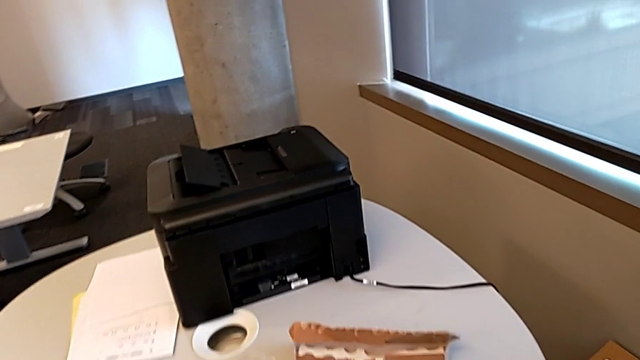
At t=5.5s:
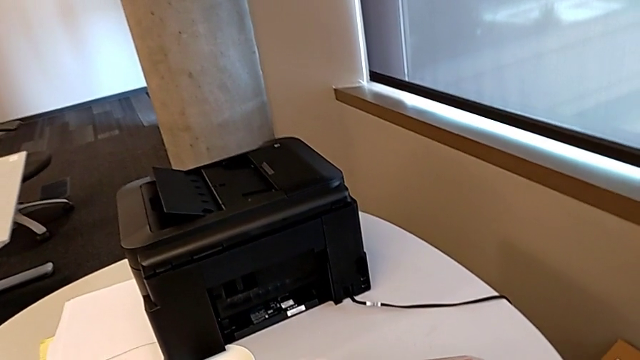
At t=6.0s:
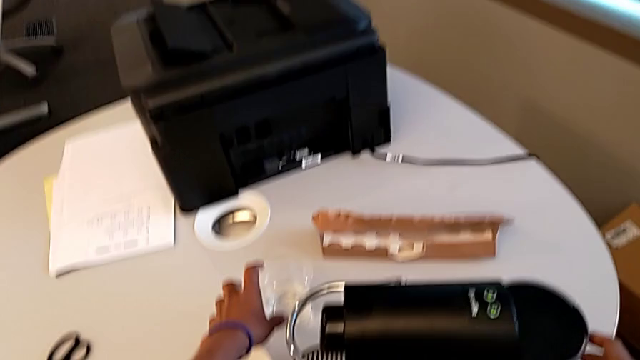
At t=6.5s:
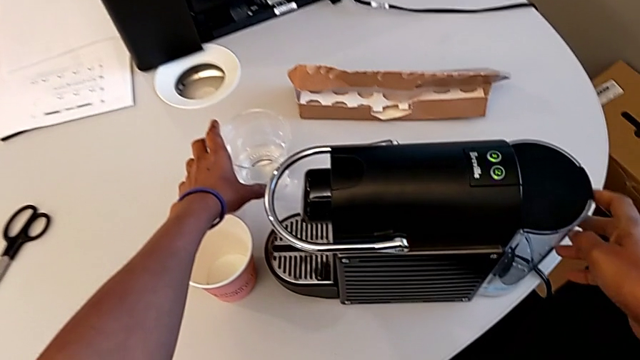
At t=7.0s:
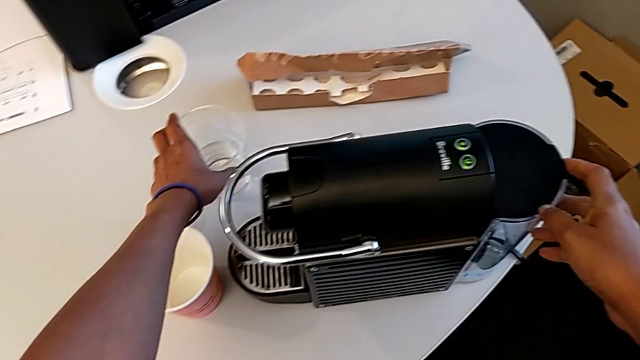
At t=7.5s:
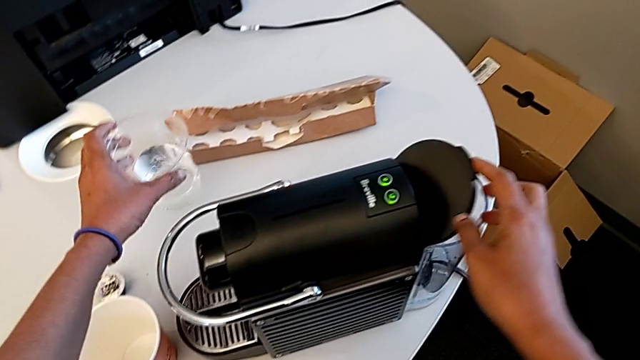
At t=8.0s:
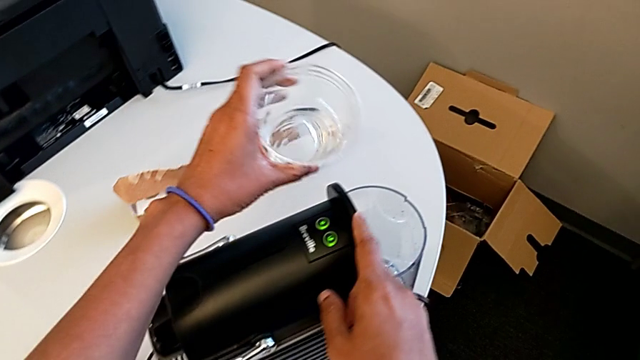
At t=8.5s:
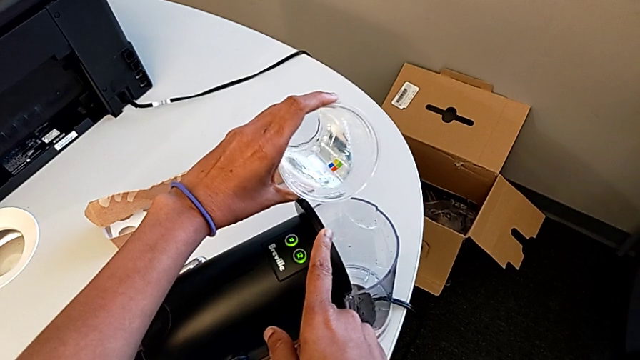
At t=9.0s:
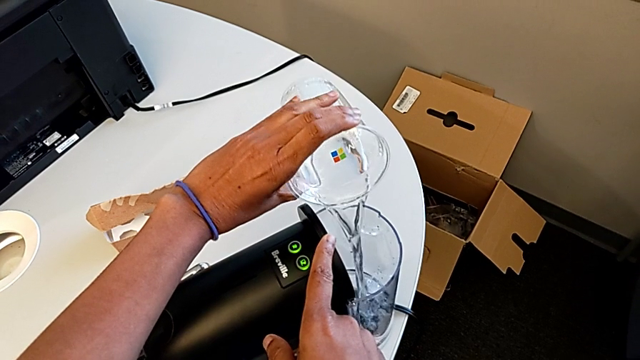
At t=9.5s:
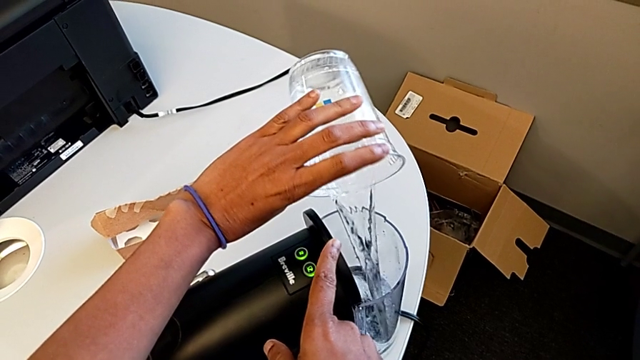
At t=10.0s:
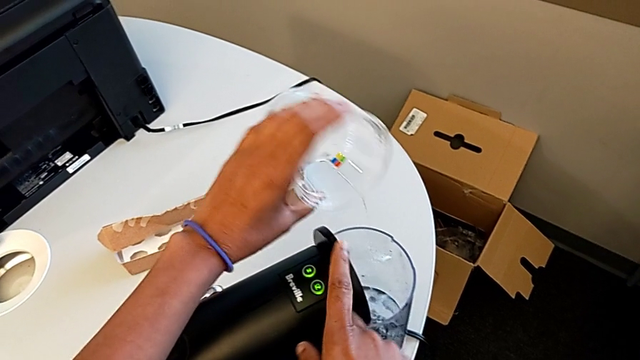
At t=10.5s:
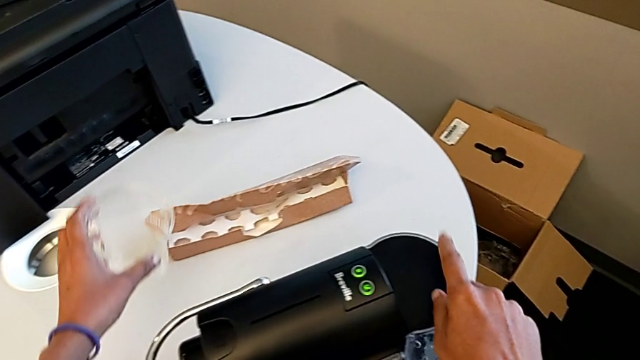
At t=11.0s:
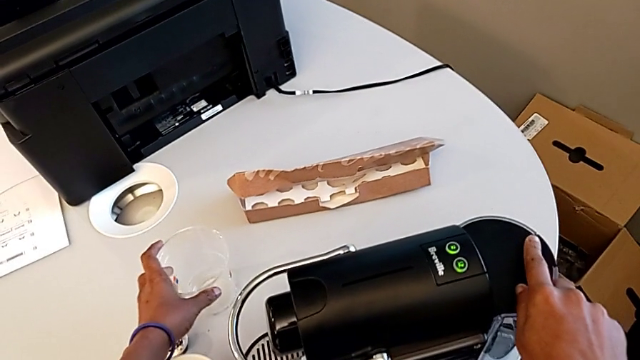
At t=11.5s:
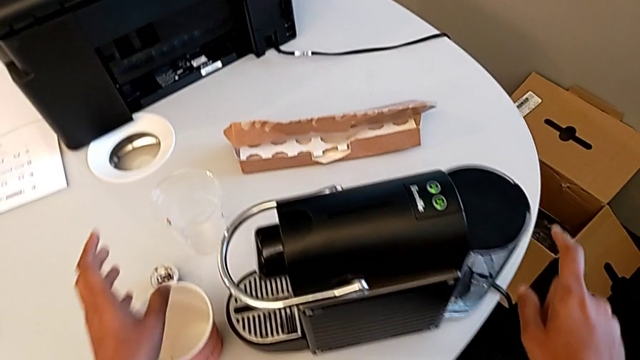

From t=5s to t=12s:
The camera wearer adds water to the capsule coffee machine. They grab the glass, pour the water and place the cup.

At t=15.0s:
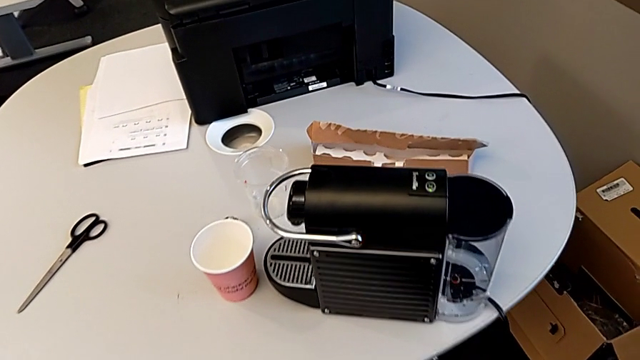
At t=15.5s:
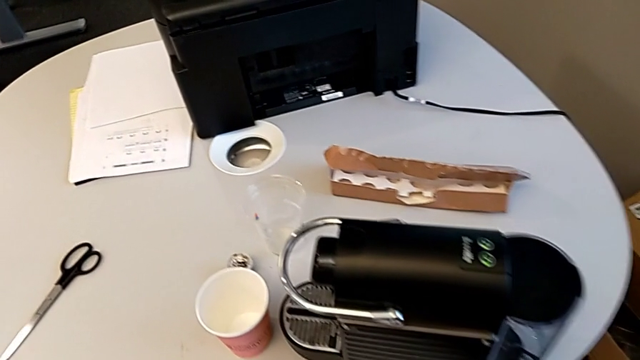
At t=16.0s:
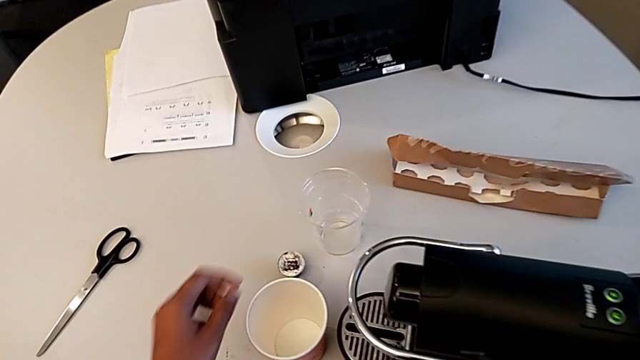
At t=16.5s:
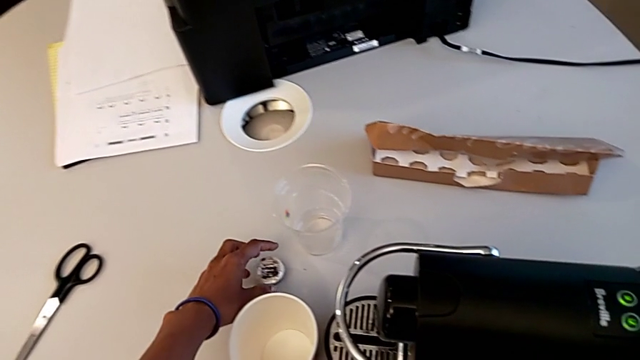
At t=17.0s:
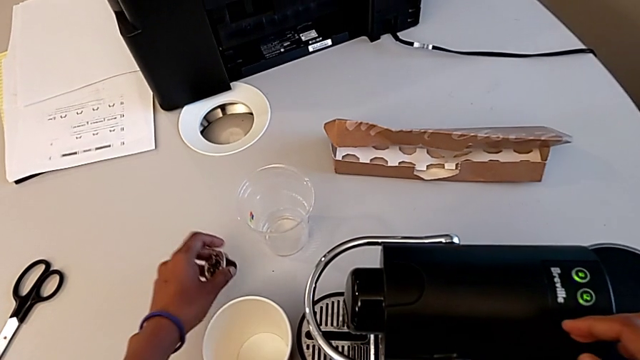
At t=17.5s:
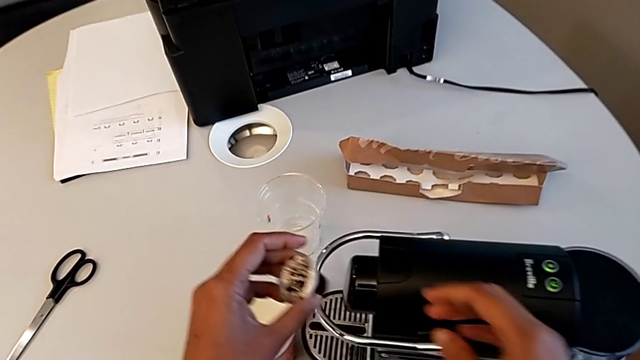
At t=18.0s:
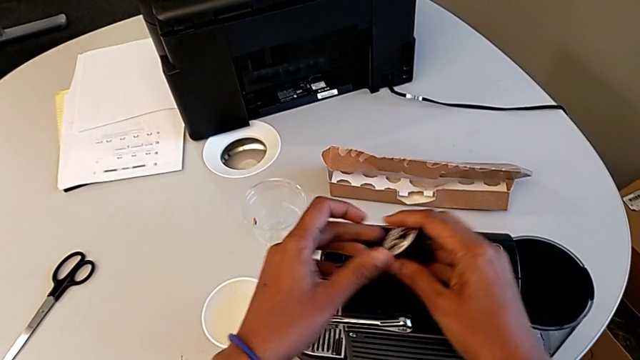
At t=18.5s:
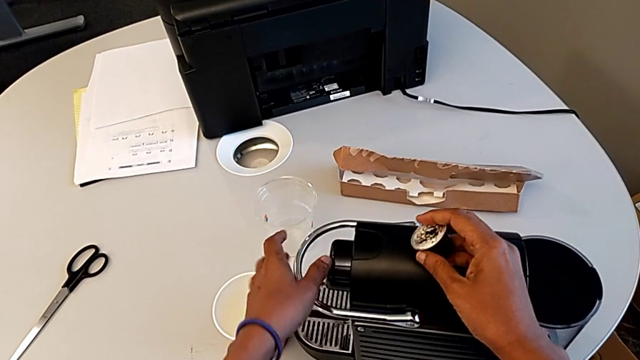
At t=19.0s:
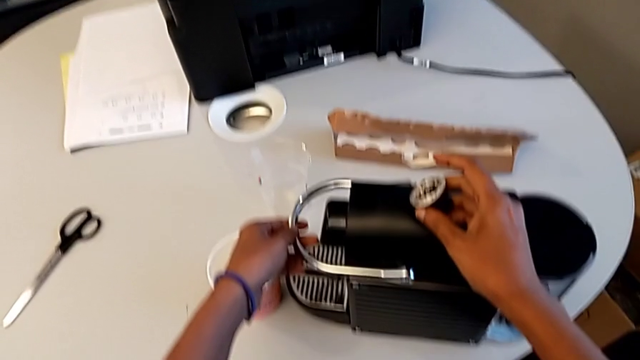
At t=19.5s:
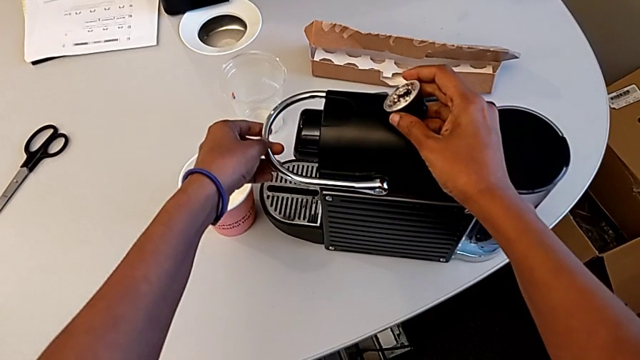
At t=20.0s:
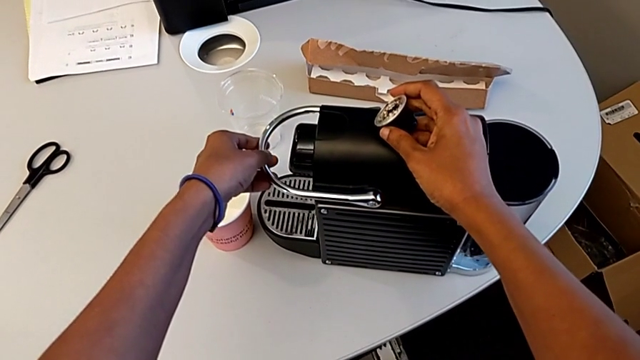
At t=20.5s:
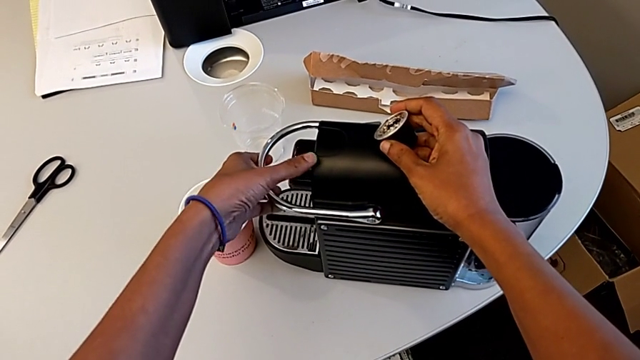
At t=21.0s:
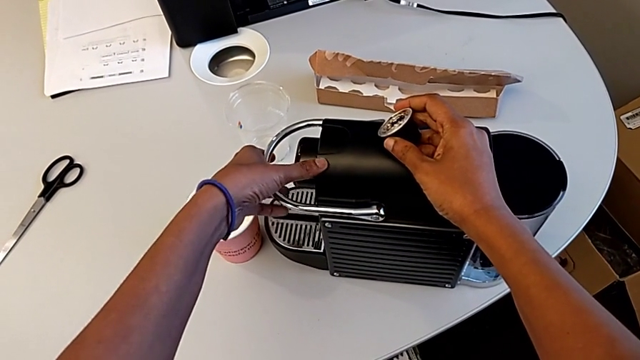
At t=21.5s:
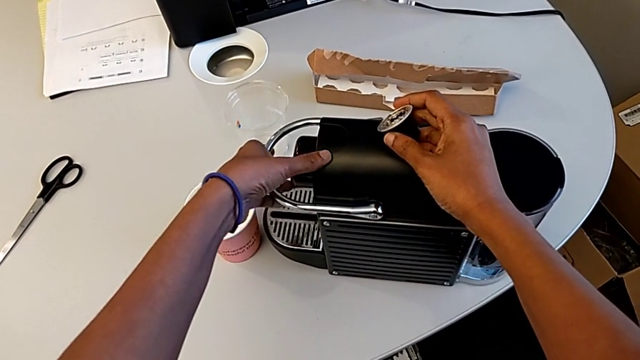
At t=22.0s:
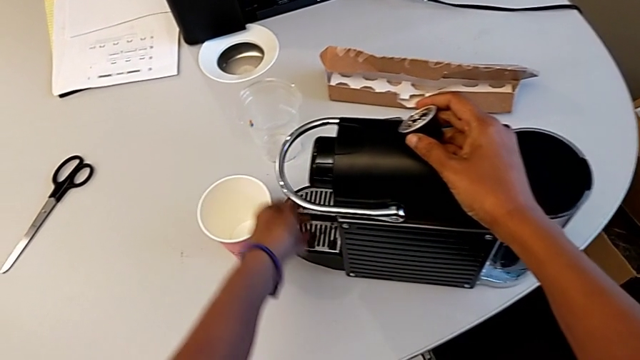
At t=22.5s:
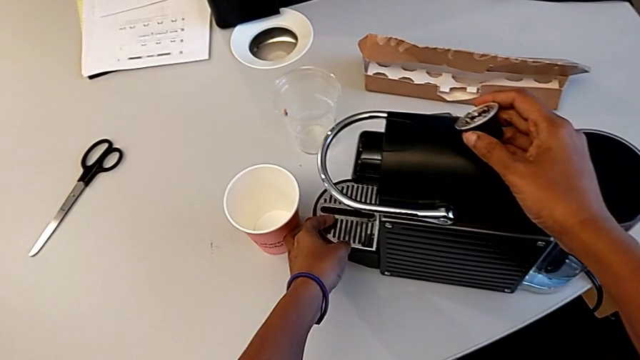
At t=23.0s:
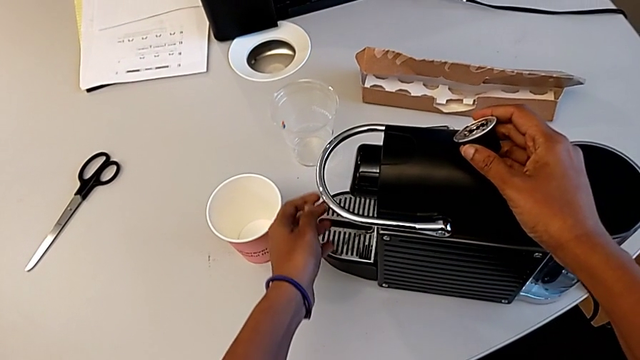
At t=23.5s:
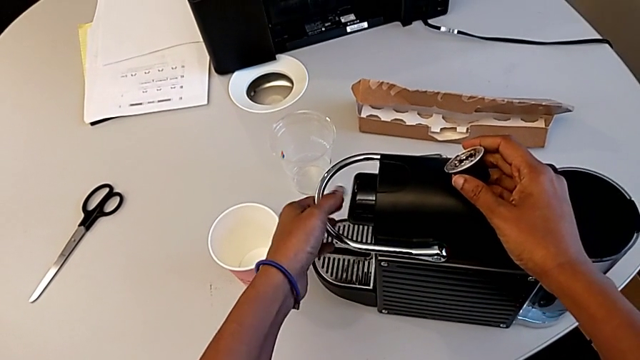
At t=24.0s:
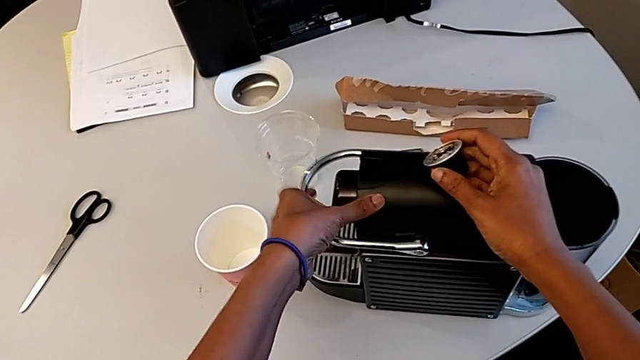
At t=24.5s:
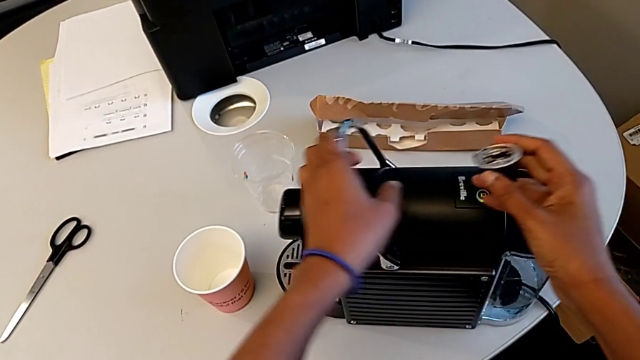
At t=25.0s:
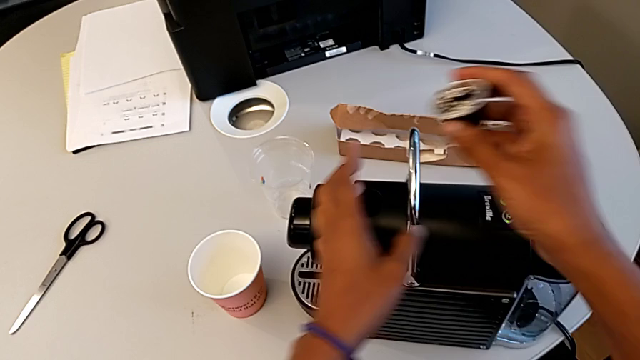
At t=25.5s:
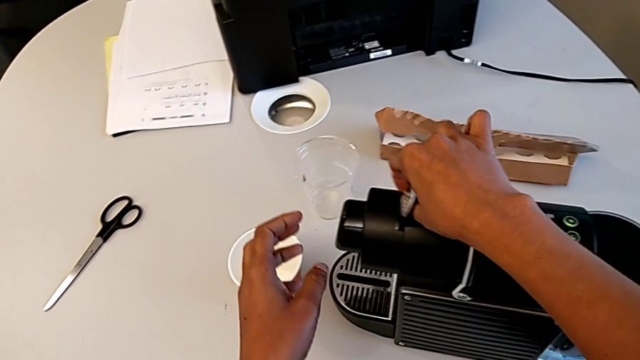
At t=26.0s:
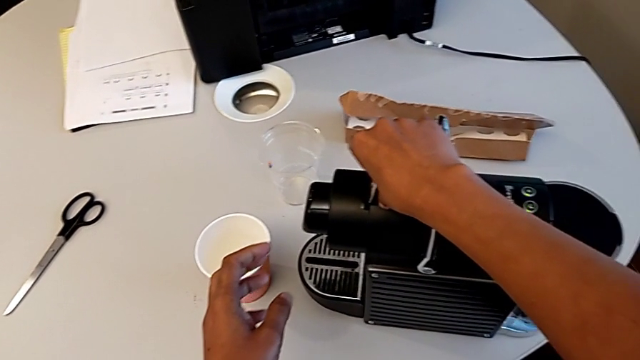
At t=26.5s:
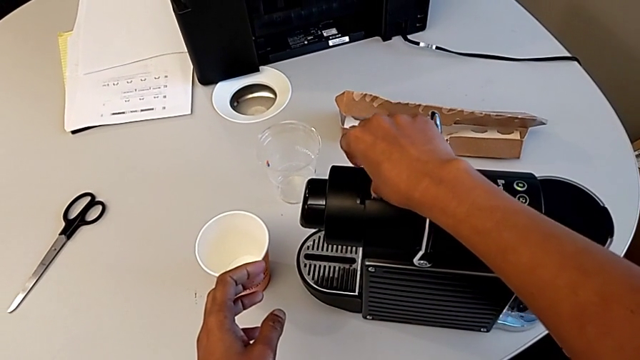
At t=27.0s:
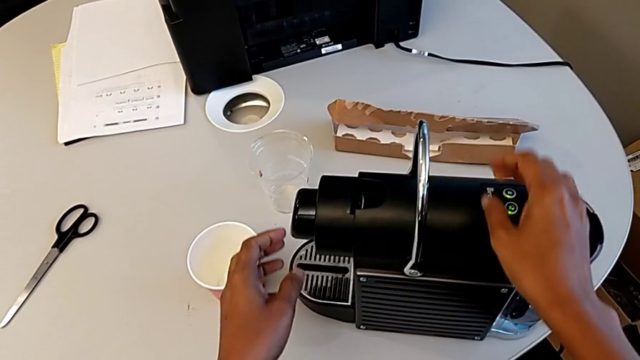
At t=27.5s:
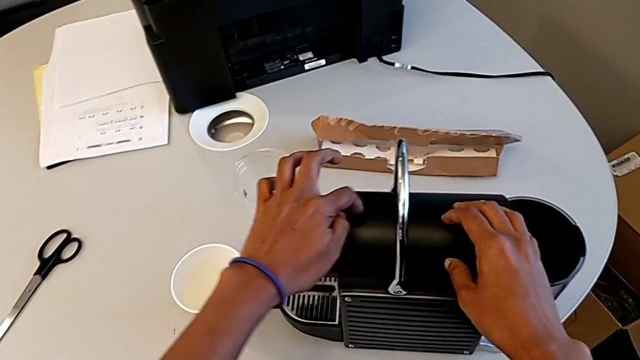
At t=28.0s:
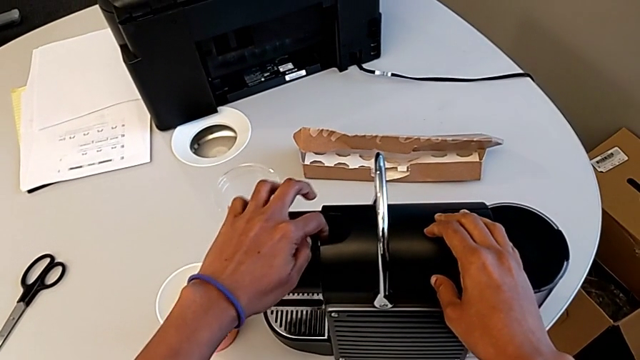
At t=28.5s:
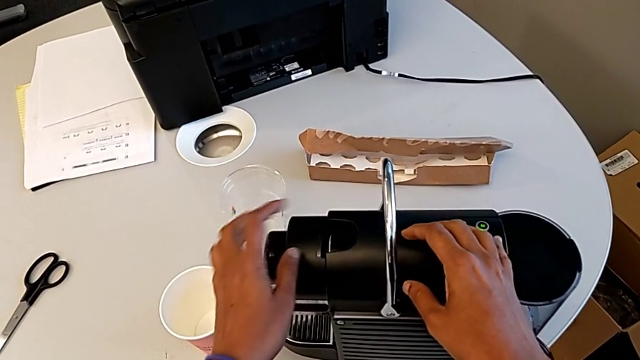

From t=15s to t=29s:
The camera wearer is inserting a capsule of coffee into the capsule container. They grab the coffee capsule, inspect the capsule container, open the lever, insert the coffee capsule and begin to close the lever.
